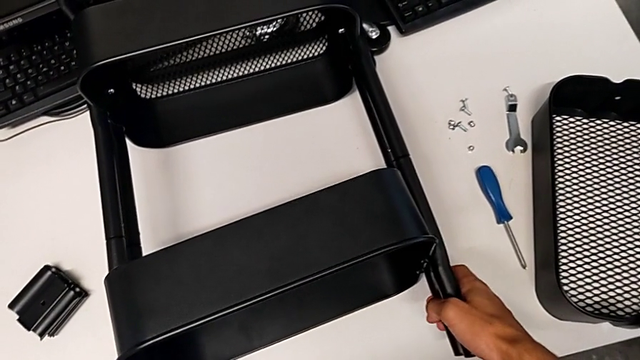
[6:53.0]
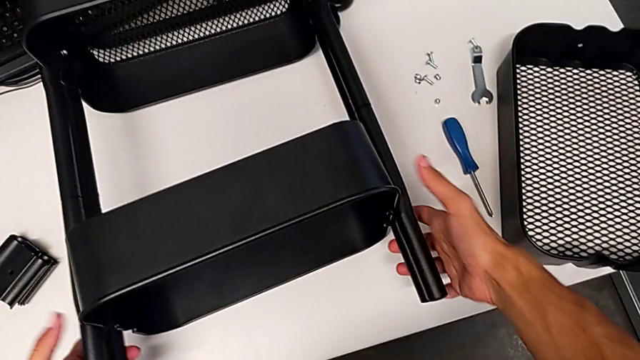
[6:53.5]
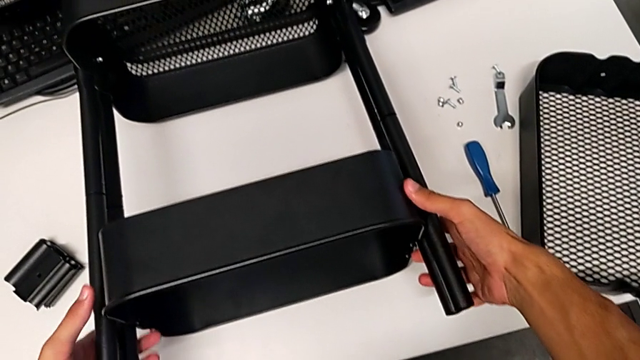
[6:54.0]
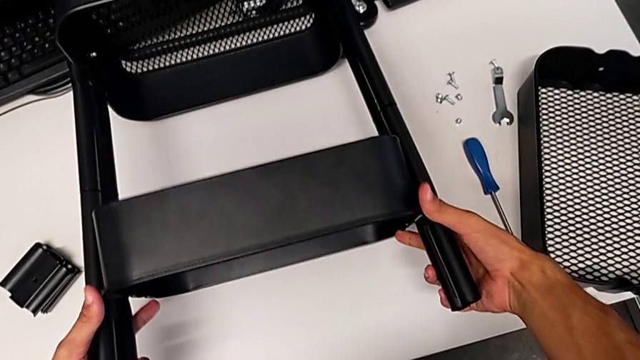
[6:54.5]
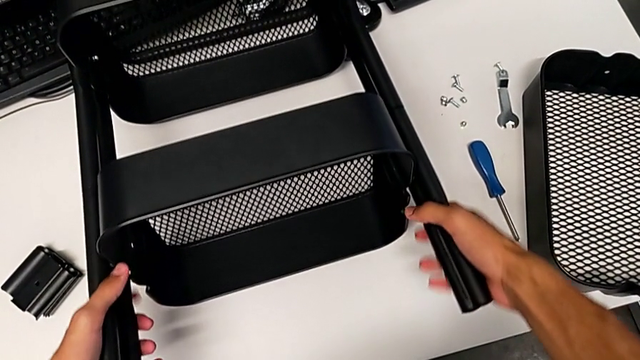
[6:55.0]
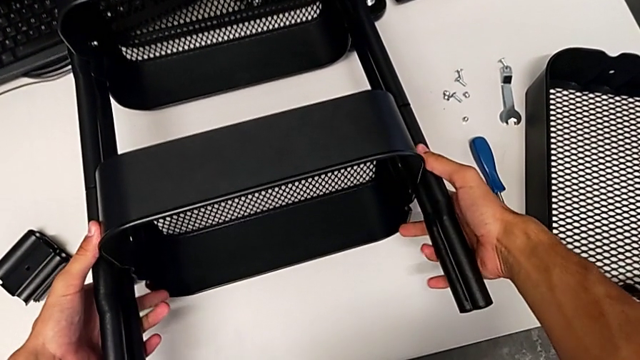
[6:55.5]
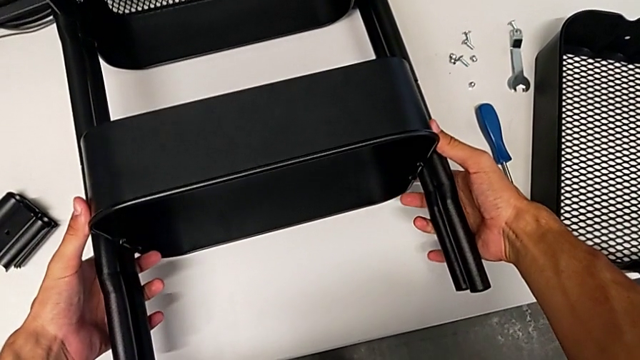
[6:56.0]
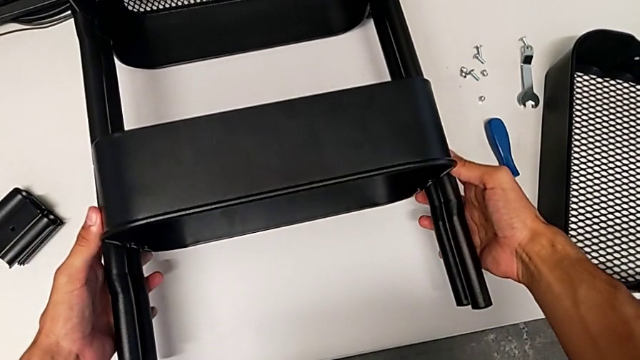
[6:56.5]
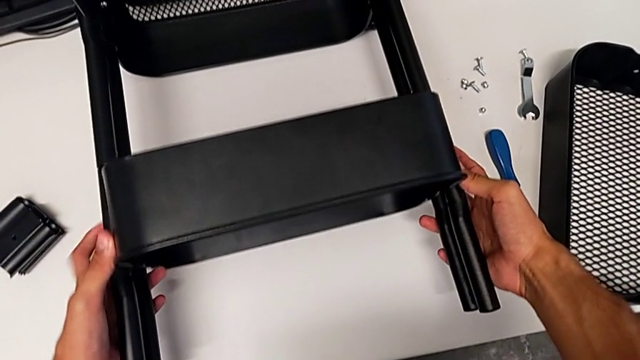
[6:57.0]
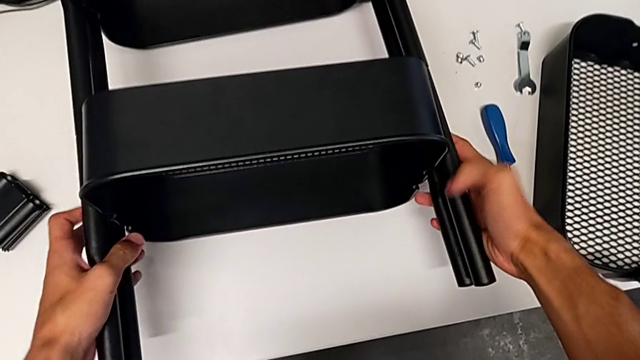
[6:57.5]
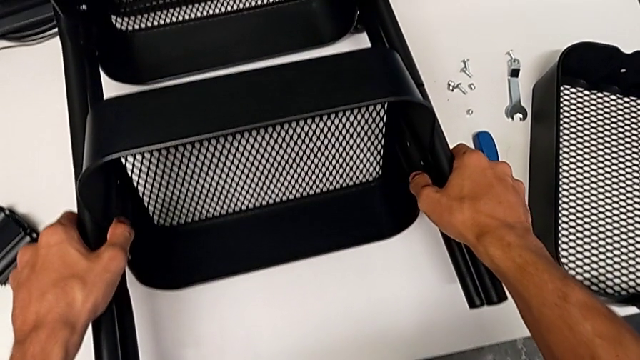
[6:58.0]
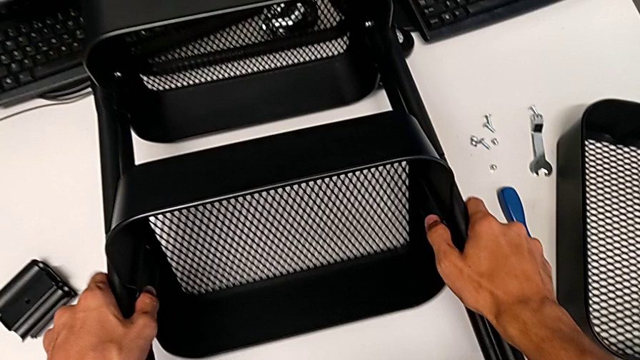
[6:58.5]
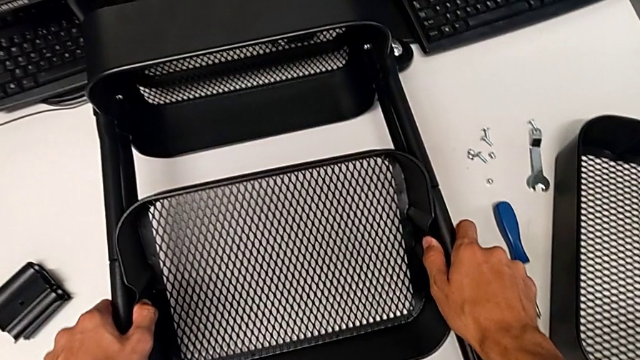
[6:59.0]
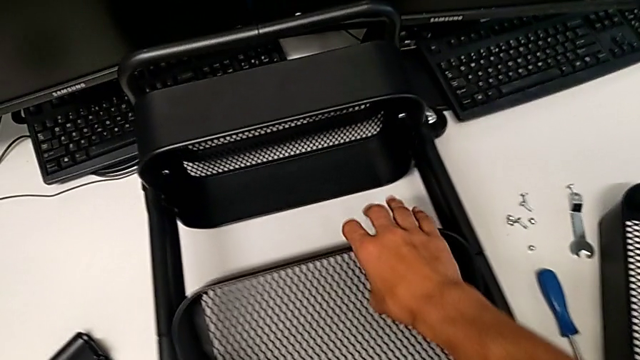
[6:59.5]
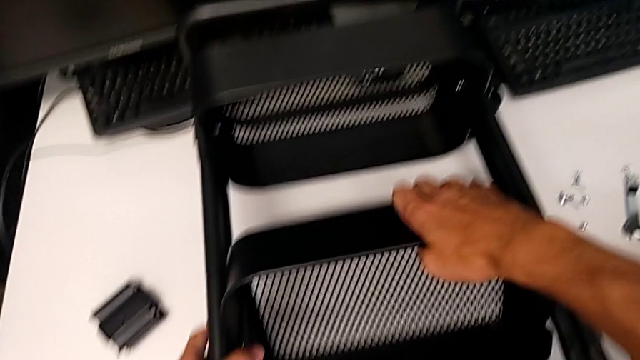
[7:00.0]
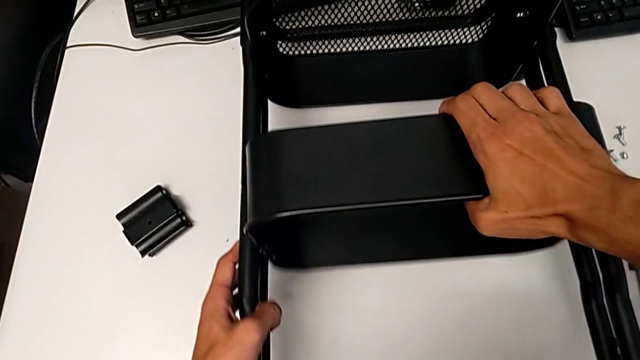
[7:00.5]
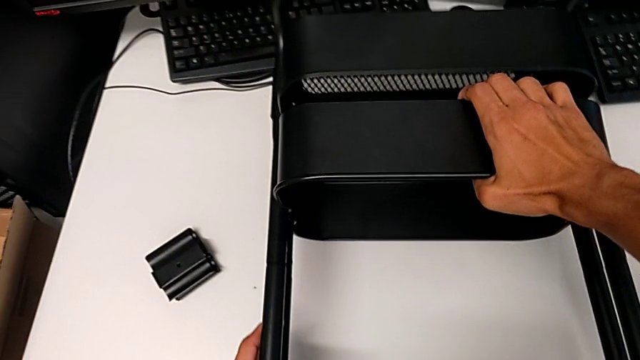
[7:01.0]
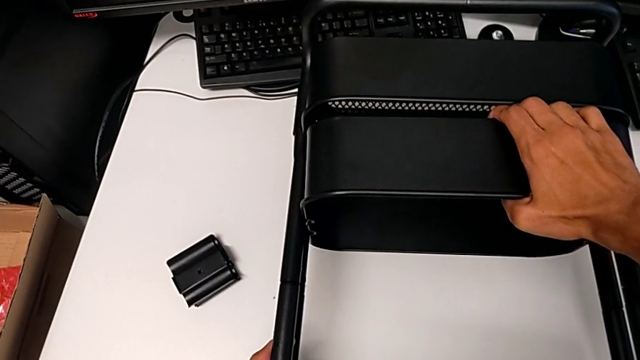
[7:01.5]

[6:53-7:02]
The camera wearer is assembling the remaining trays on the base. They keep wrongly aligning the middle grid tray.

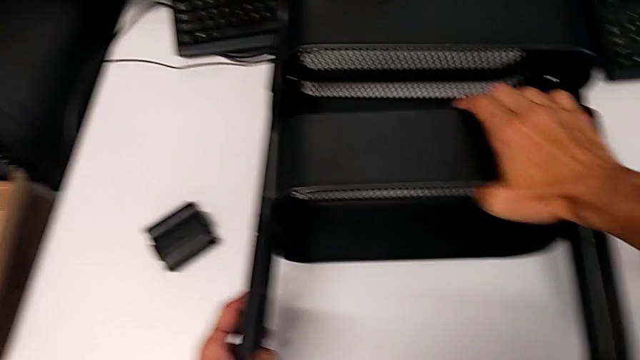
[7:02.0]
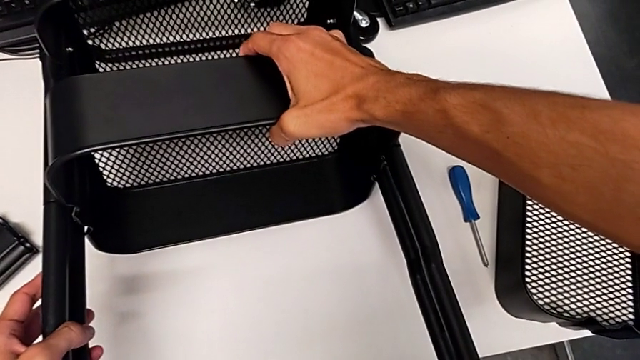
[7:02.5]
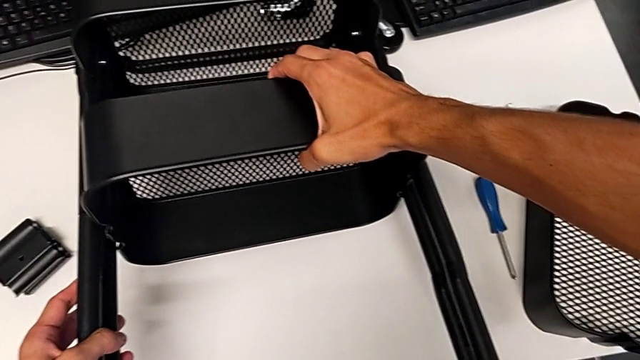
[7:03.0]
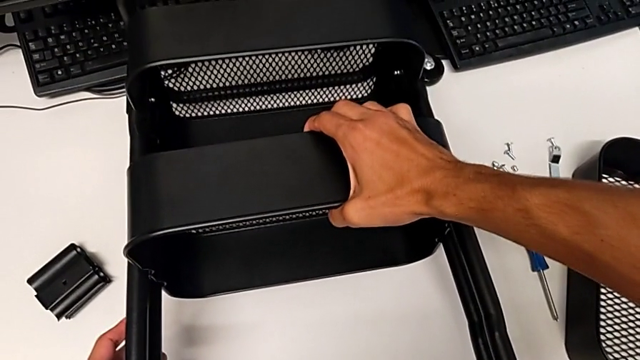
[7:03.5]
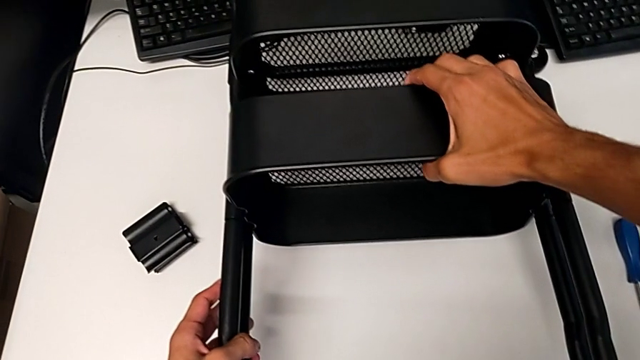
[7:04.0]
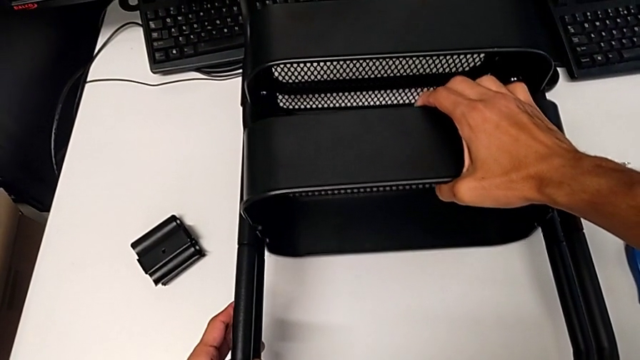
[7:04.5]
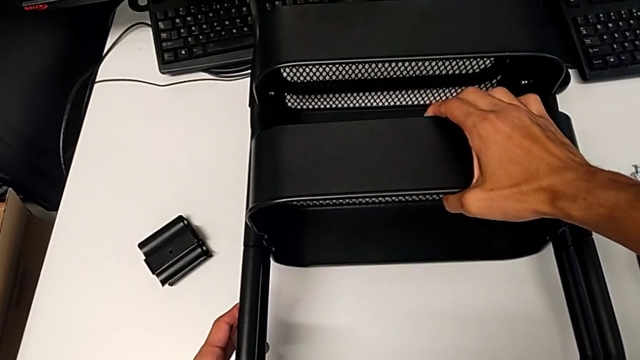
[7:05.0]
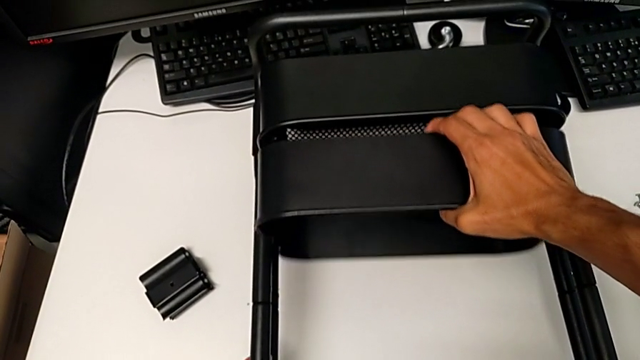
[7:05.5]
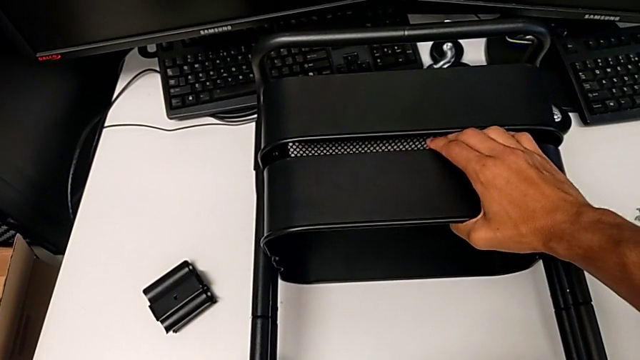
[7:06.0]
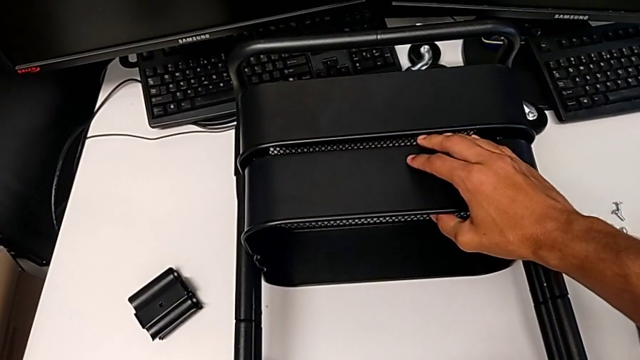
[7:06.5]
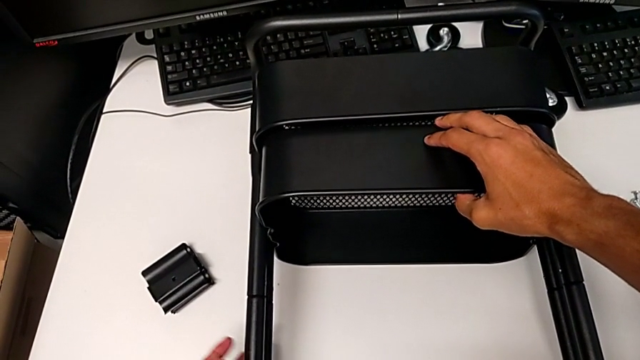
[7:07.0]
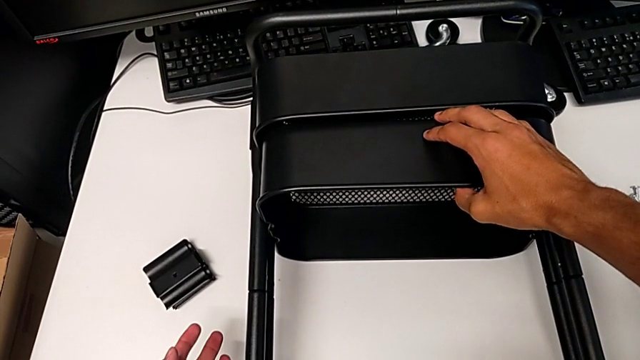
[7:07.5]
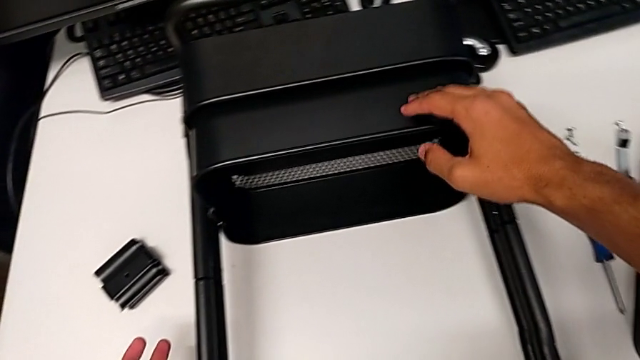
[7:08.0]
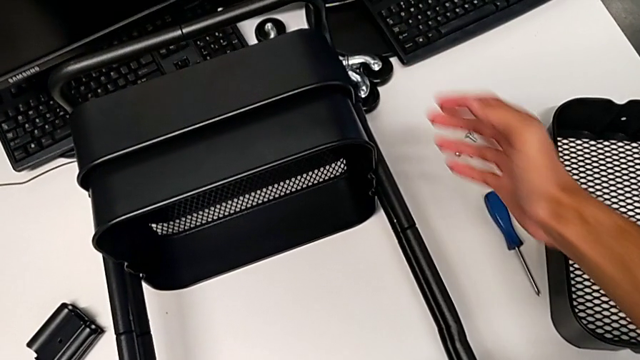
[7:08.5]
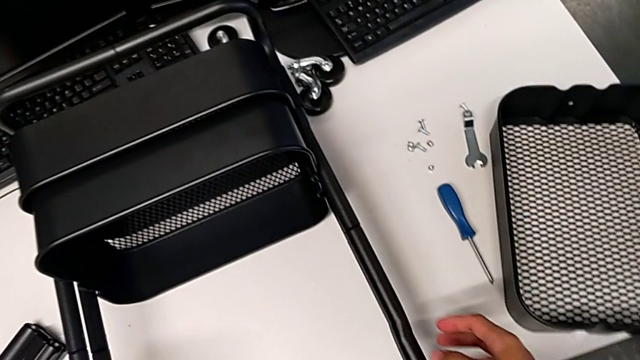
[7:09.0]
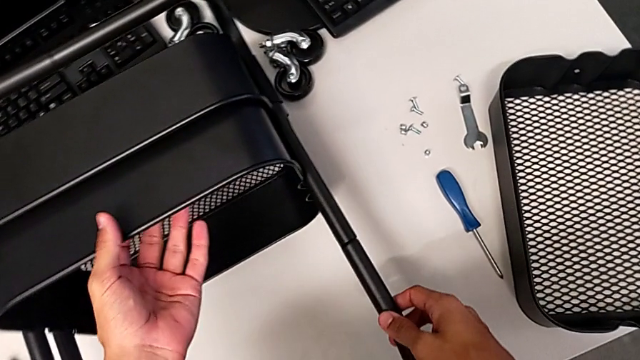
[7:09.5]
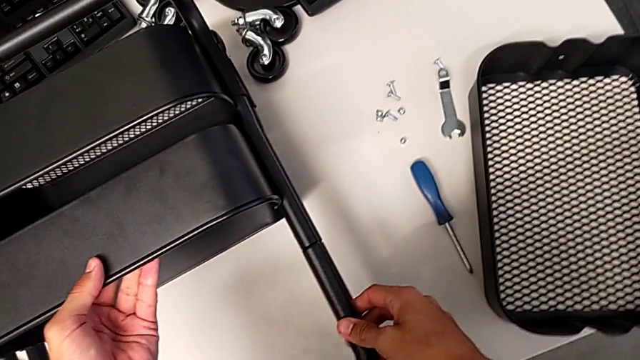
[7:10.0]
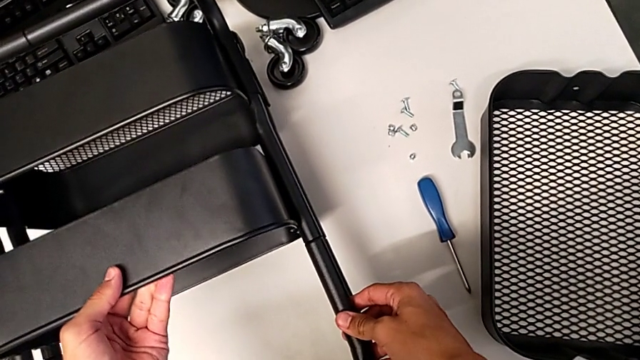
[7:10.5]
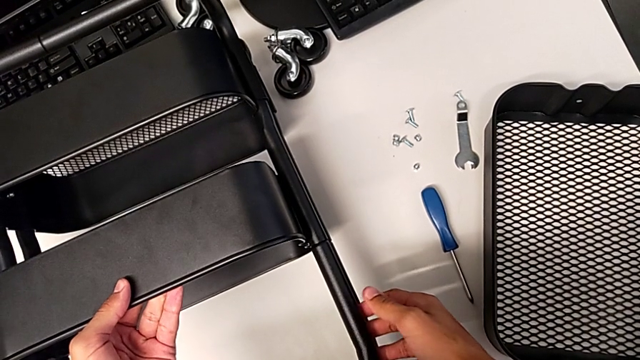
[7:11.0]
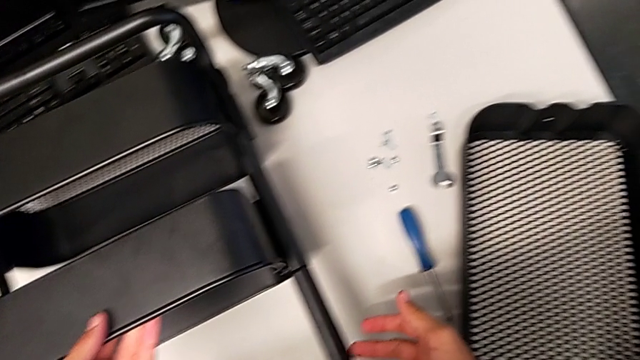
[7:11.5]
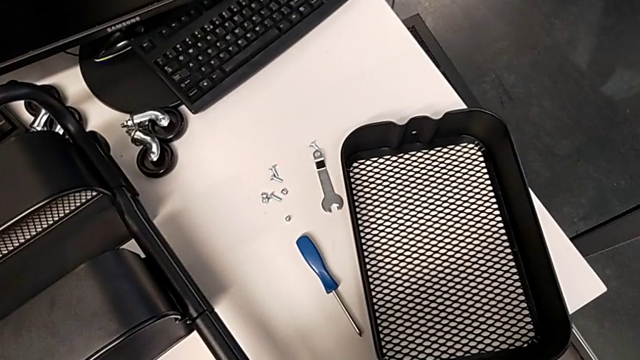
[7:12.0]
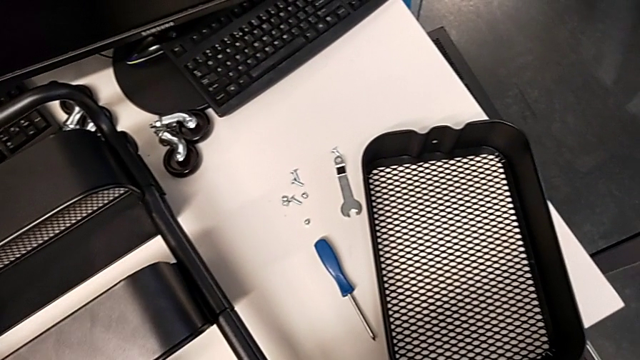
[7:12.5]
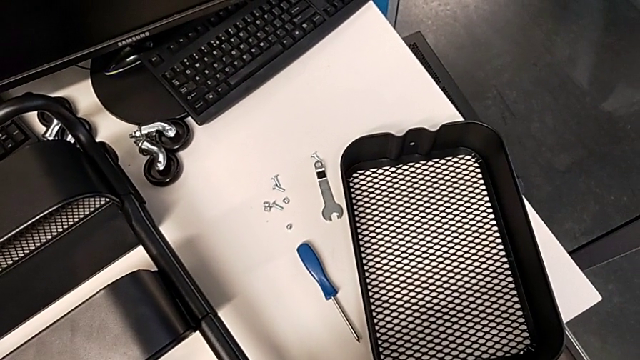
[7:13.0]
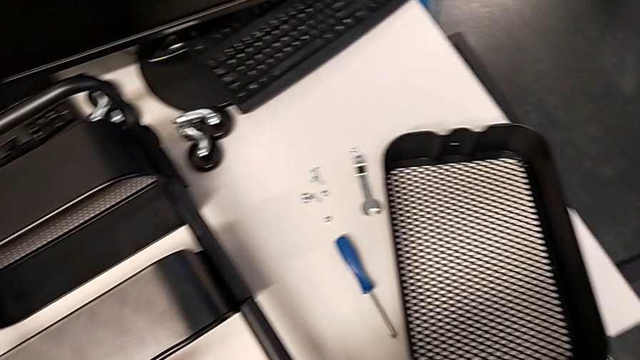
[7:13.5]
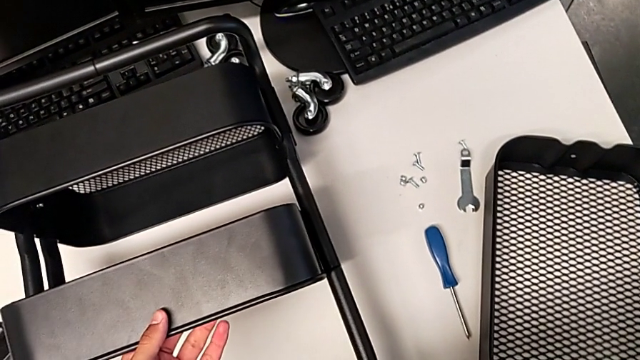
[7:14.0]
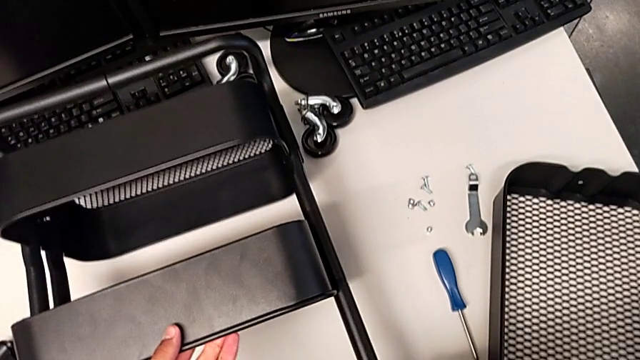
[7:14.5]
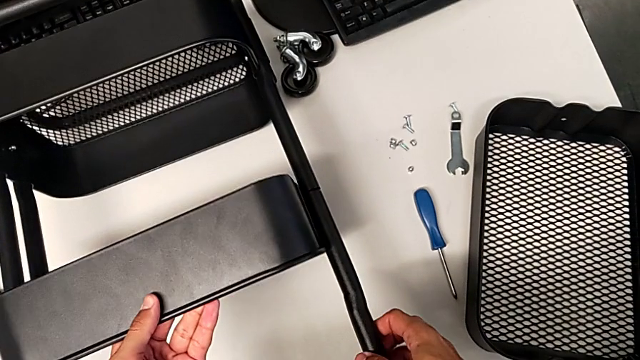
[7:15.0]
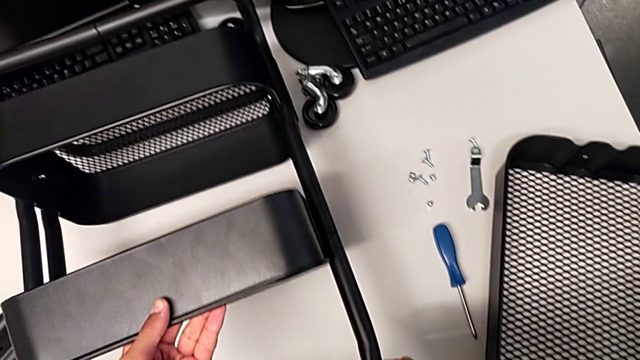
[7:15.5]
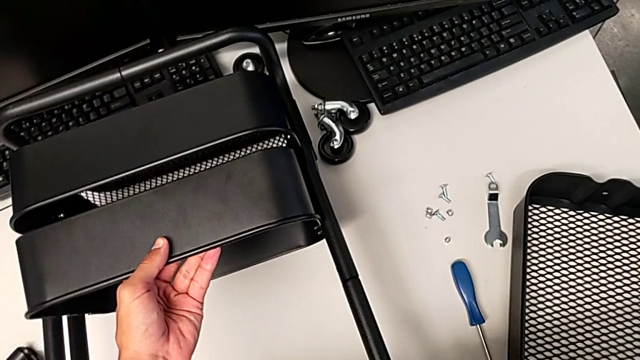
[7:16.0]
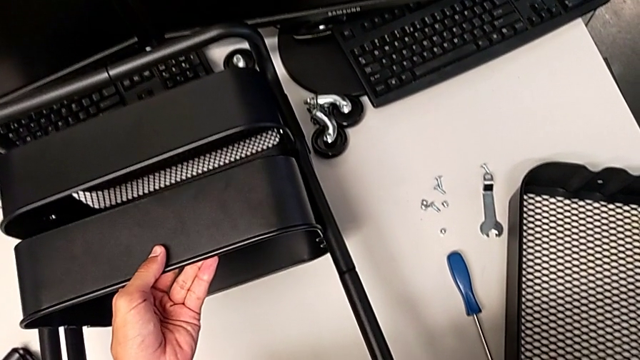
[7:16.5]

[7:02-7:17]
The camera wearer is assembling the remaining trays on the base. They keep wrongly aligning the middle grid tray.
